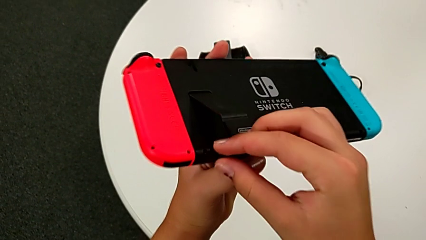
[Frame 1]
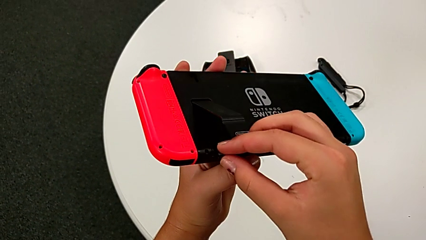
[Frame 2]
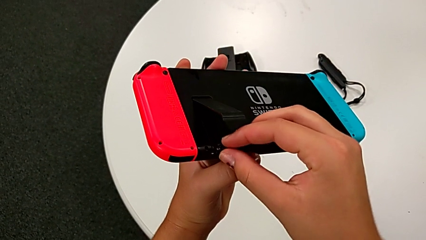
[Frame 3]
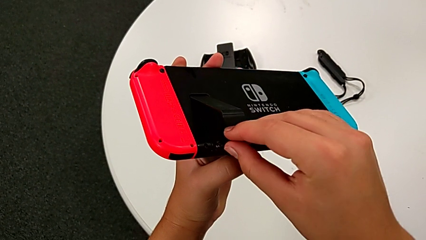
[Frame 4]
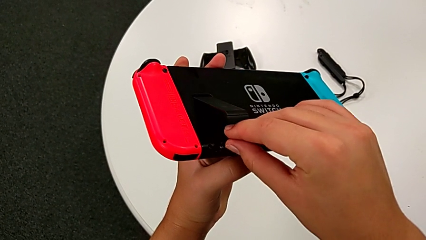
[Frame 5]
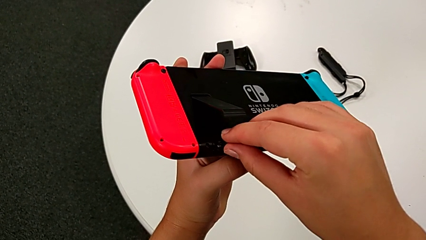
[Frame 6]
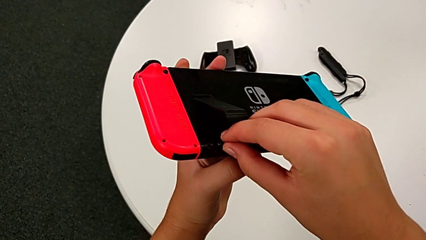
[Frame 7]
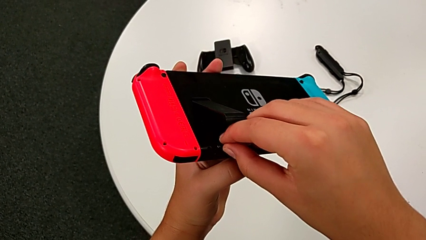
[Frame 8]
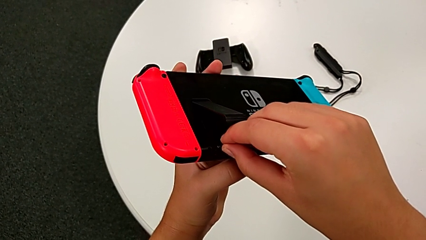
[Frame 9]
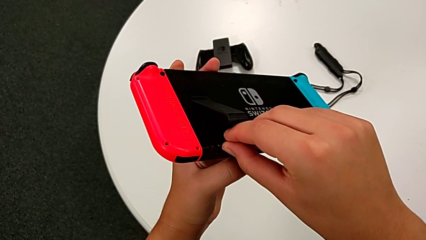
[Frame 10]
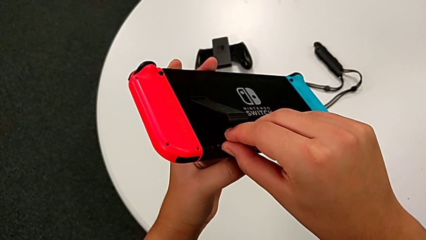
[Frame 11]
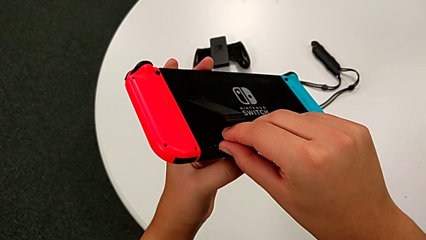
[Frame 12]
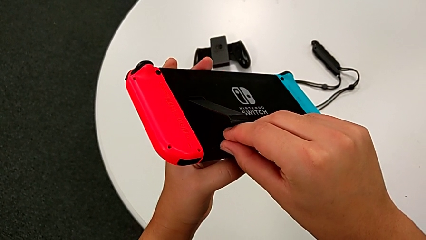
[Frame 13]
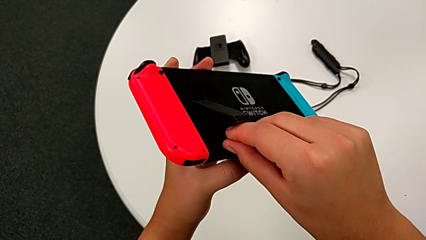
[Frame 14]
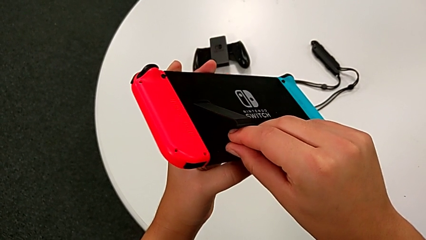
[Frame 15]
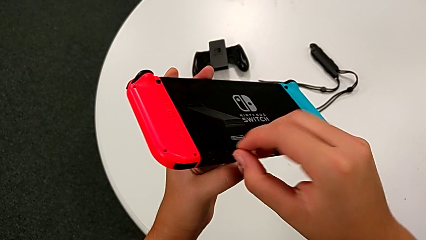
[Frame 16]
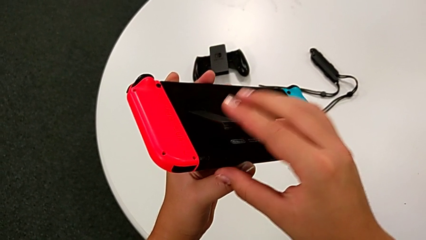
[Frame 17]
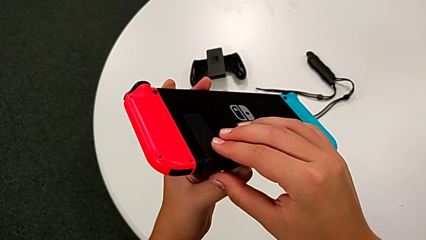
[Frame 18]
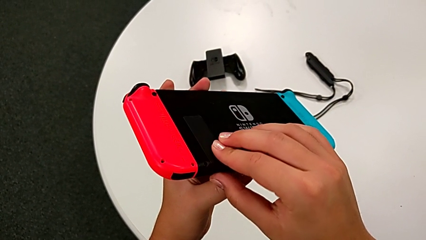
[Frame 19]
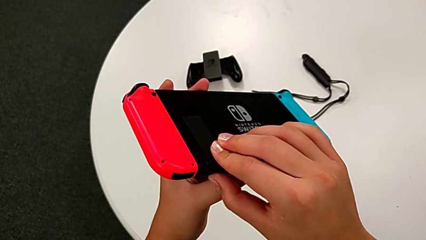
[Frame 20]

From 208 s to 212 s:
The camera wearer is exchanging the micro SD card. They close the kickstand.

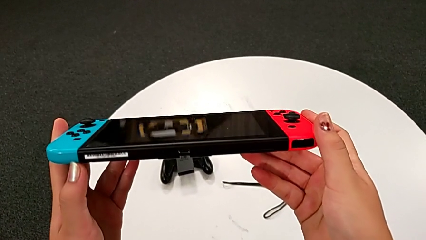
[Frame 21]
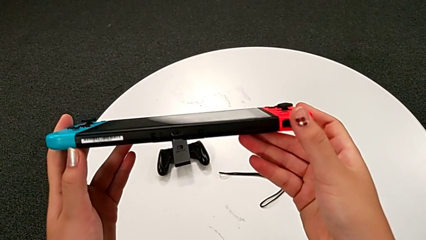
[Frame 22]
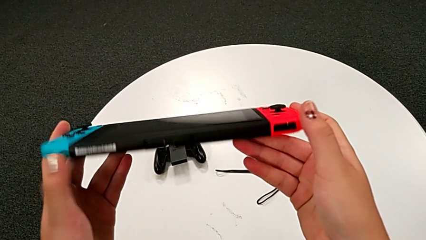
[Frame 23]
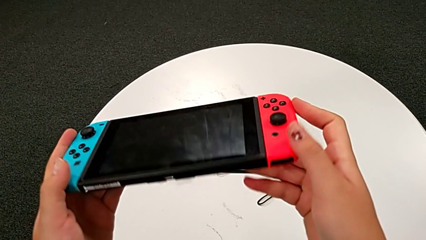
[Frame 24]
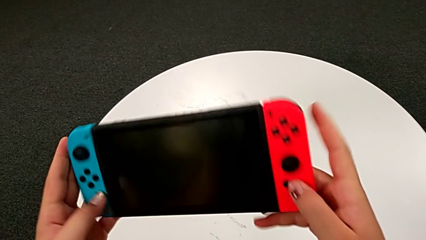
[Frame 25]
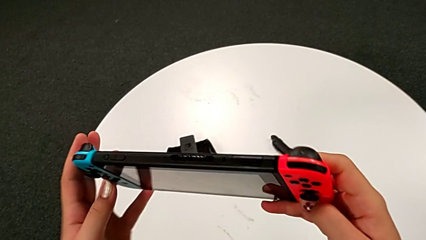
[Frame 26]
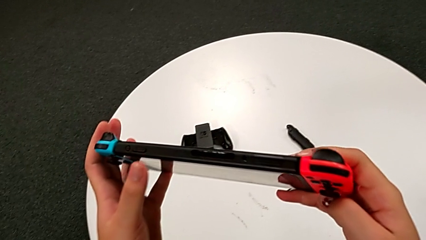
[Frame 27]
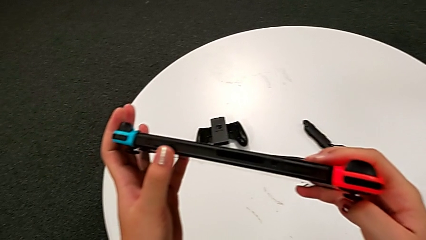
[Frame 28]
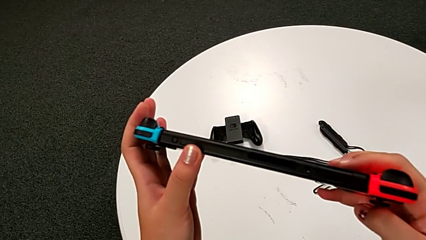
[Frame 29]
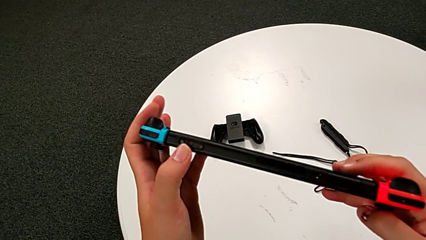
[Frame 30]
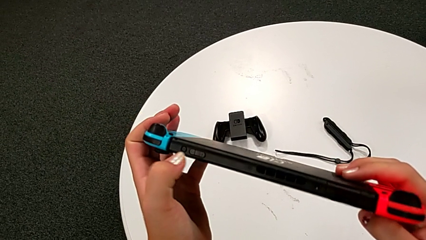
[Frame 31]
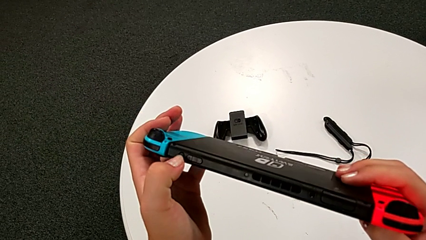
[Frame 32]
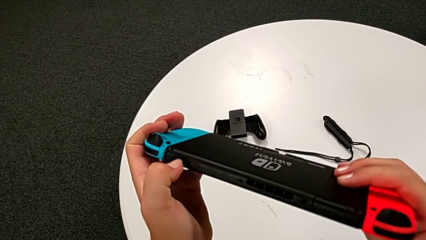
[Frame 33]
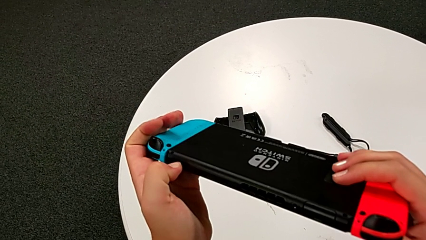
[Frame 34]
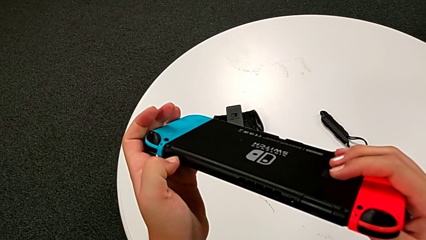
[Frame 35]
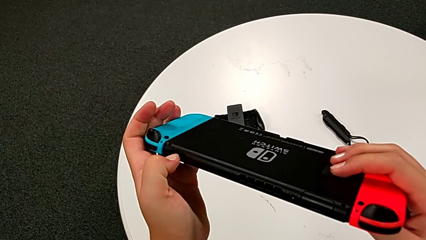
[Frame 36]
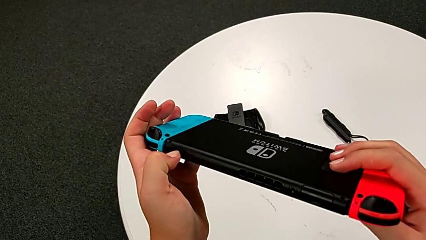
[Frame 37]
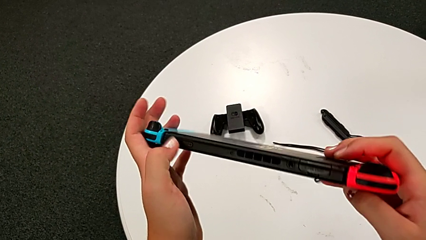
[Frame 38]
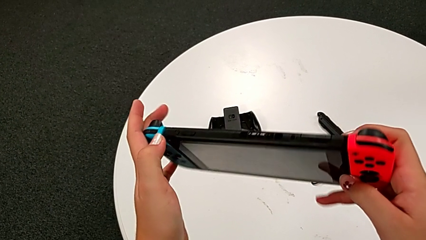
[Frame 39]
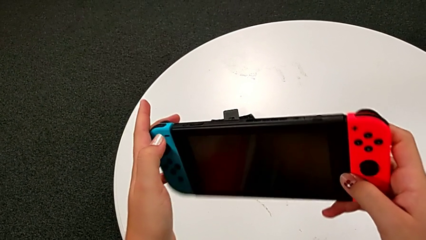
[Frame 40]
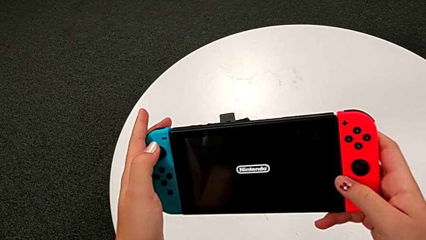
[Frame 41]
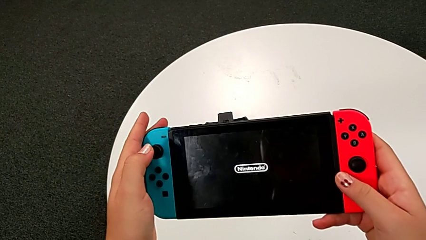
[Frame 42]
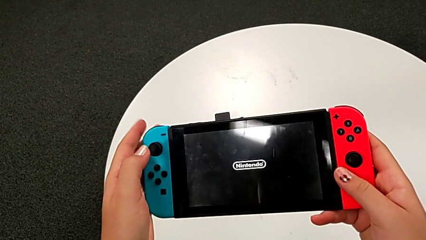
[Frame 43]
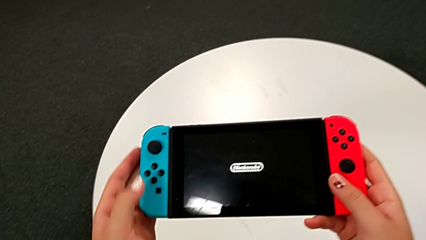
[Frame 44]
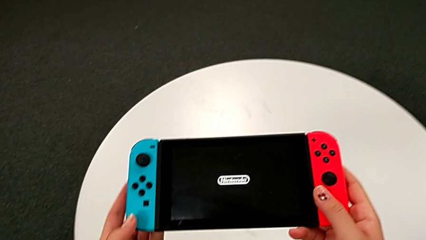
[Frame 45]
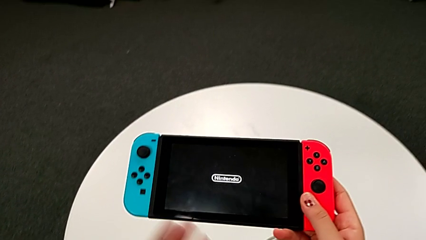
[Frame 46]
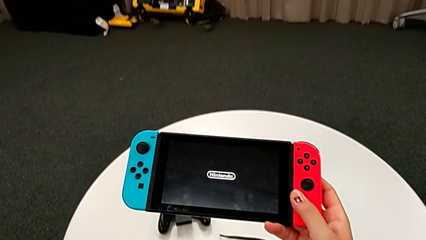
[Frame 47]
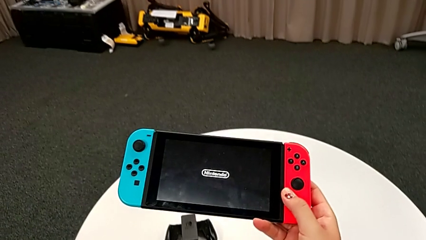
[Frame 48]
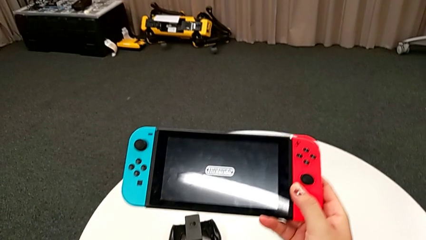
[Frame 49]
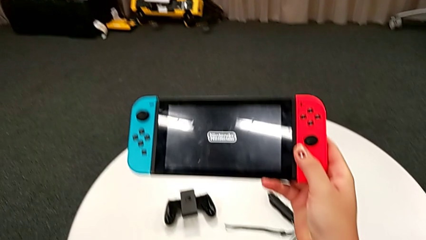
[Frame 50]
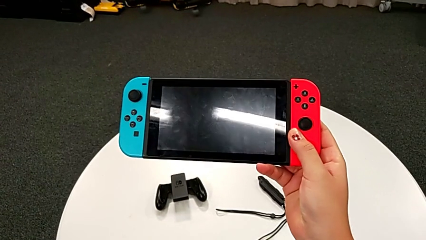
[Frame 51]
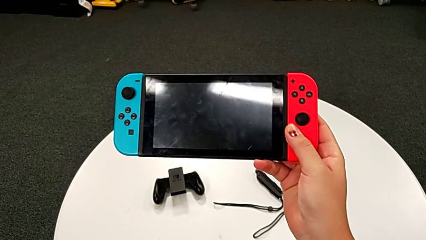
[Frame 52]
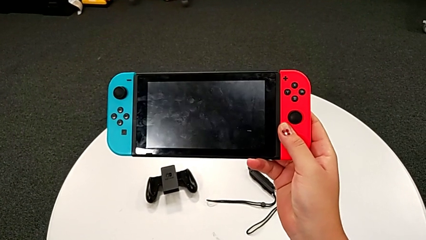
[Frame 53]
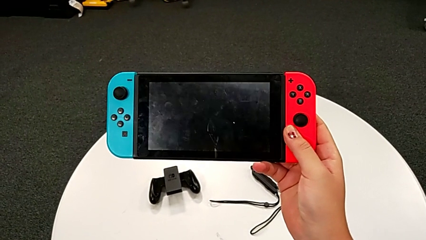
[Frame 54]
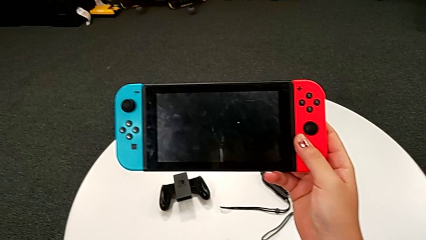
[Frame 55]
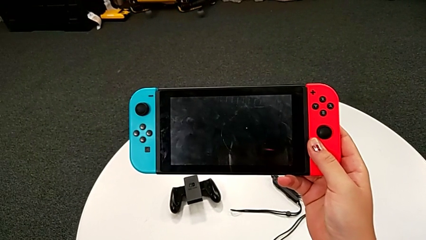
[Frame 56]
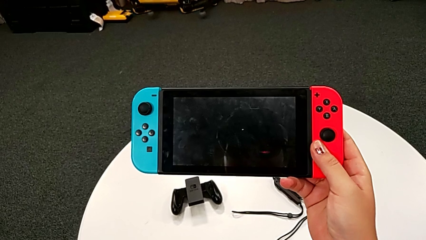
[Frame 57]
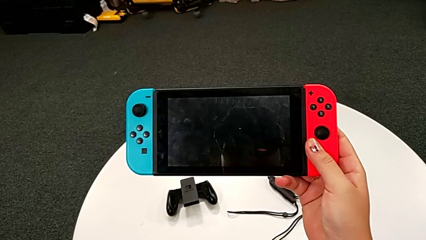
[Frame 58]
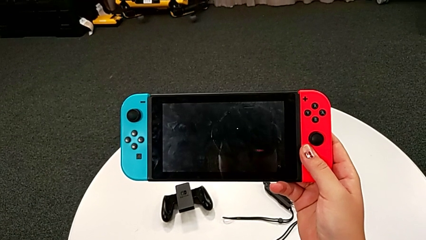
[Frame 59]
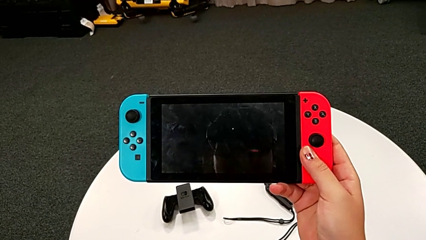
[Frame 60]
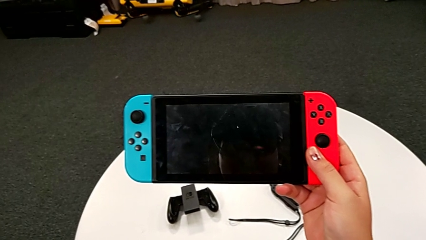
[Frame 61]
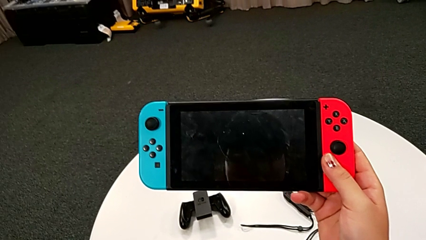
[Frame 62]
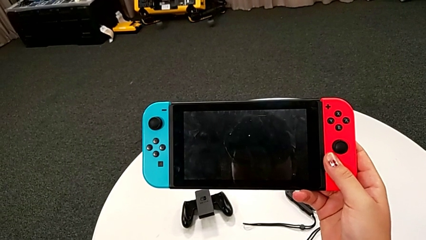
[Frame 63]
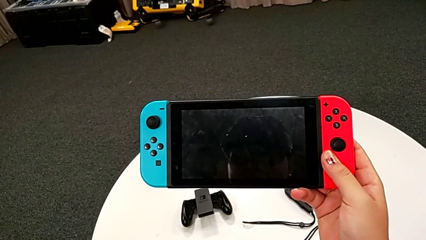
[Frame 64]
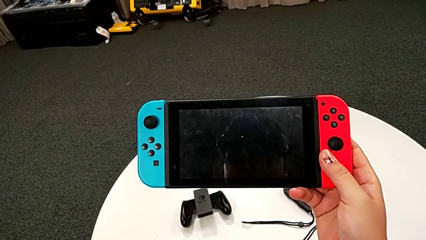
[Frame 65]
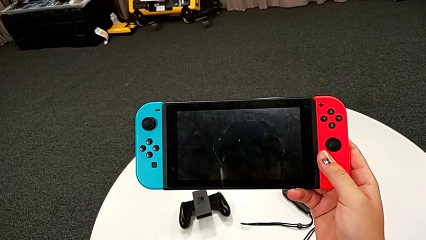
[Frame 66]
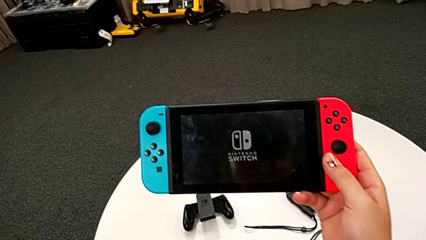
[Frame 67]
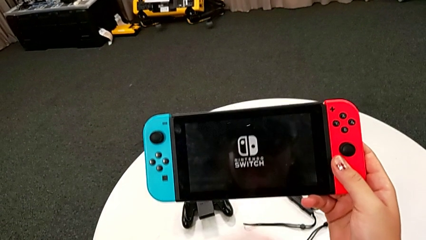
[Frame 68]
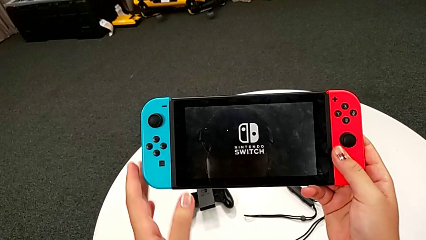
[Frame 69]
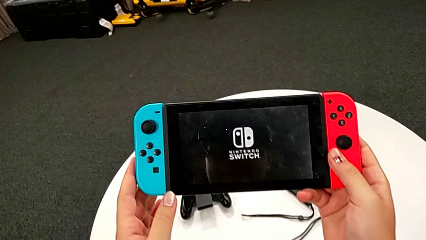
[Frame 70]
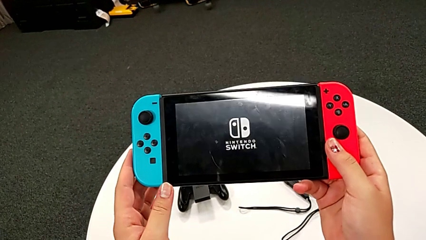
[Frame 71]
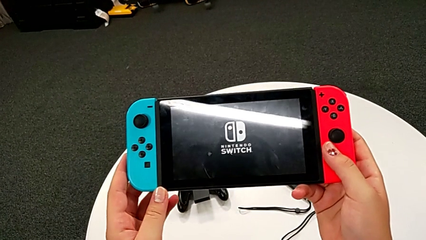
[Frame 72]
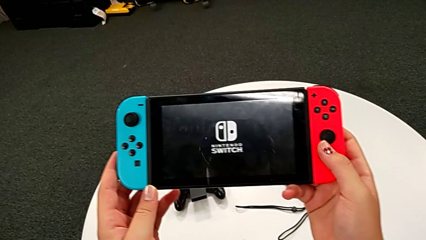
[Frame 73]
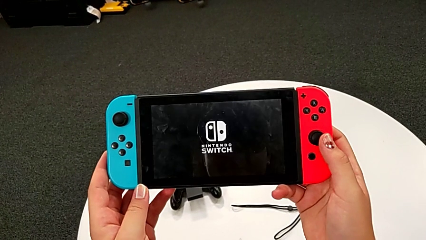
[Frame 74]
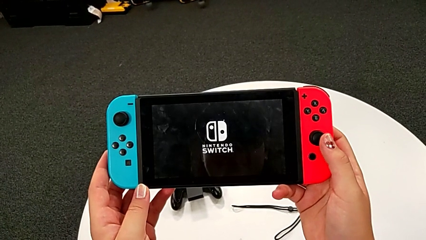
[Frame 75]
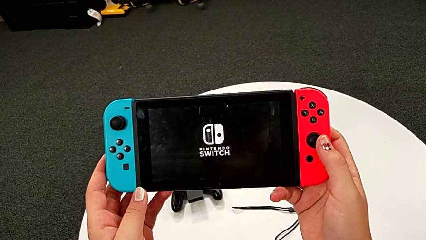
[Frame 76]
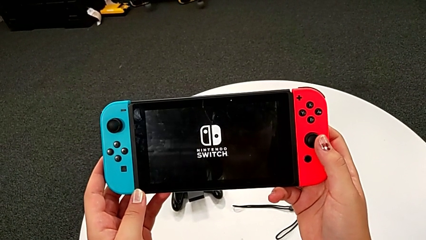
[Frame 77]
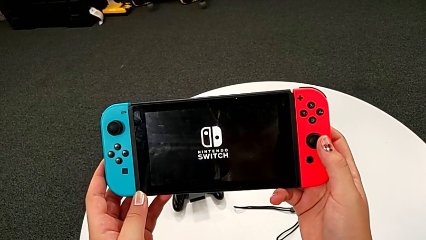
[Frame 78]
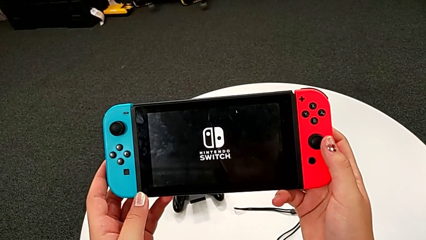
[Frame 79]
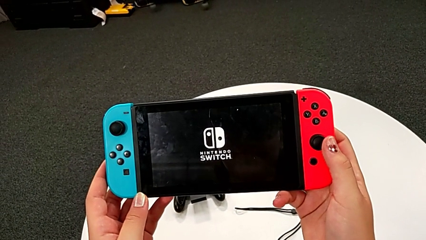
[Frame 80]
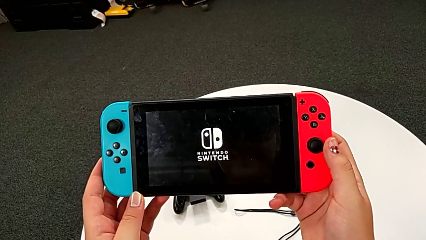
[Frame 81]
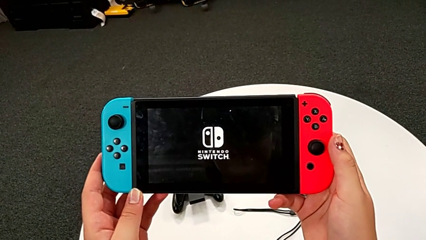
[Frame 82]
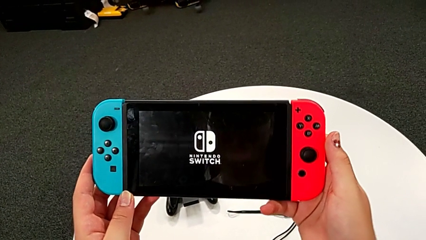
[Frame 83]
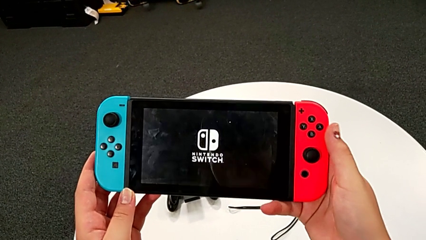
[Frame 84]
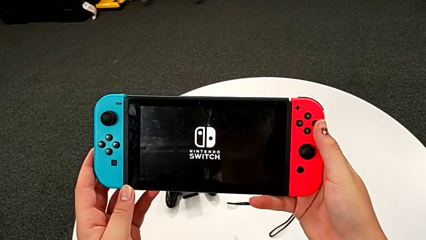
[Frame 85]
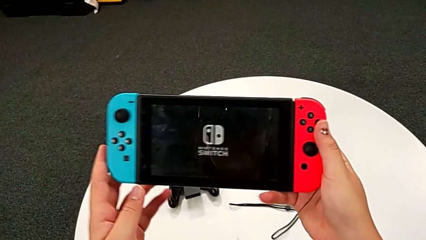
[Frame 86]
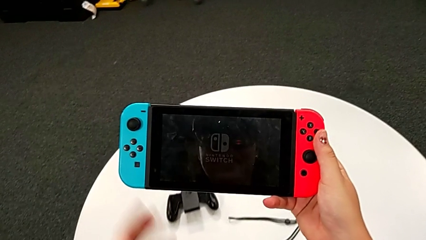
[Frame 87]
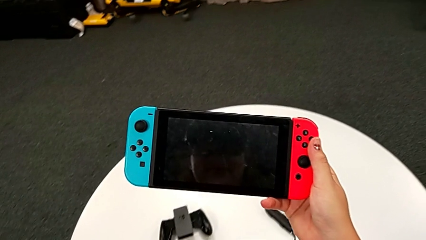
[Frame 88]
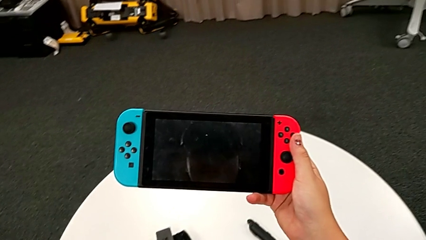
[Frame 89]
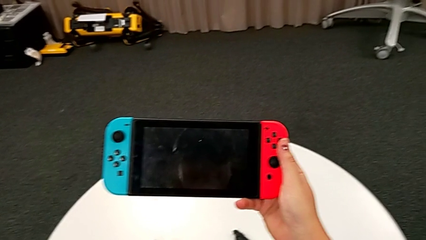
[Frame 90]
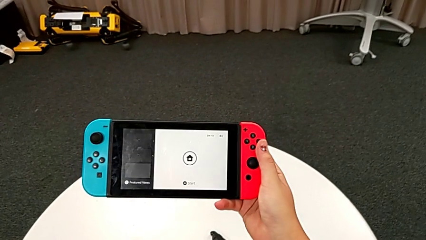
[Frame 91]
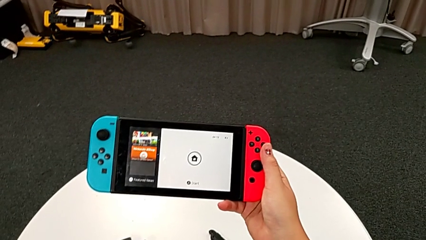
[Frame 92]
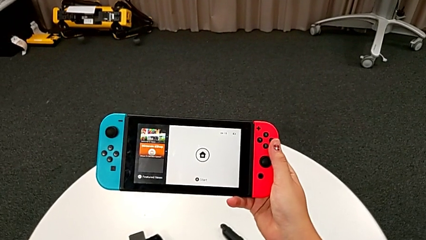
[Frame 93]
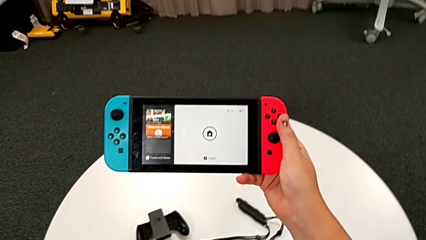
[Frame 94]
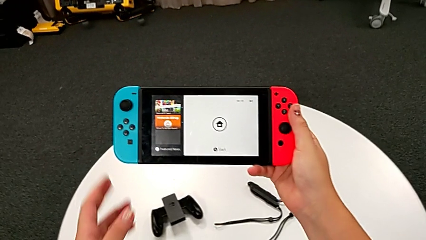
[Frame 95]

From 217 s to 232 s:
The camera wearer turns on the Nintendo Switch. They inspect the Nintendo Switch, press the button and turn on the Nintendo Switch.
